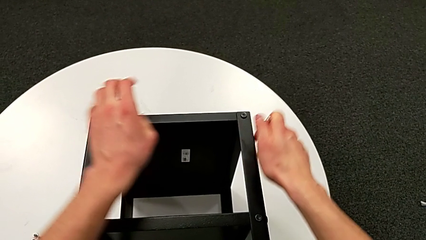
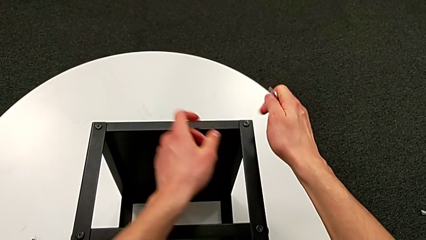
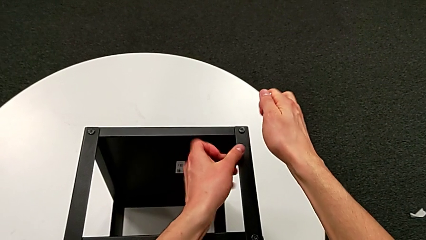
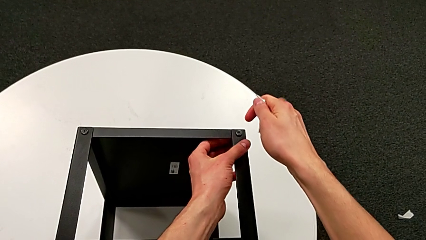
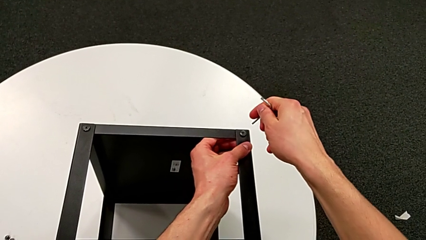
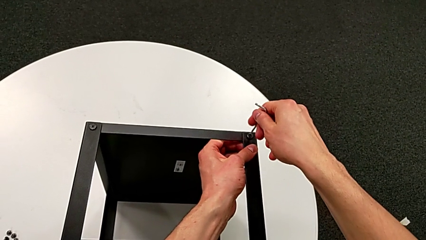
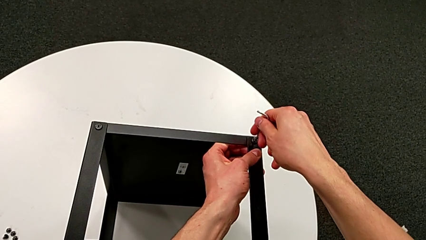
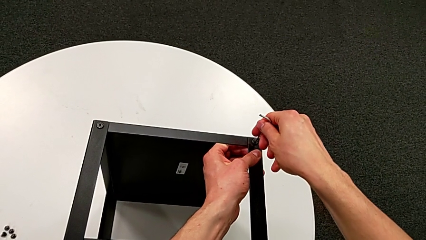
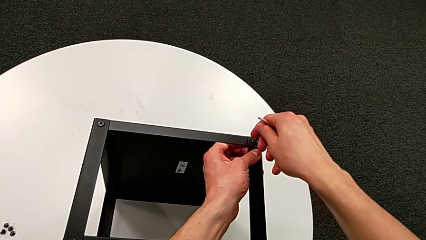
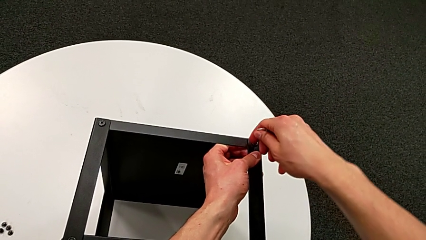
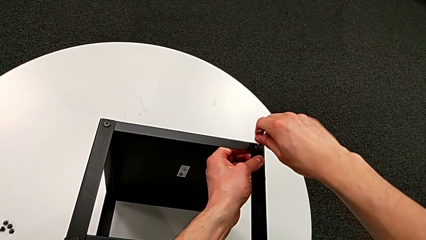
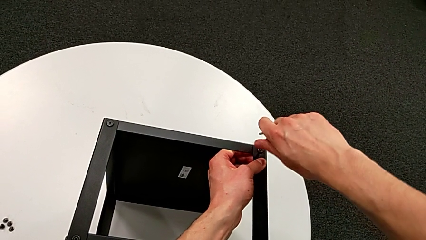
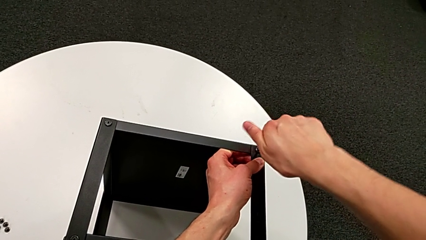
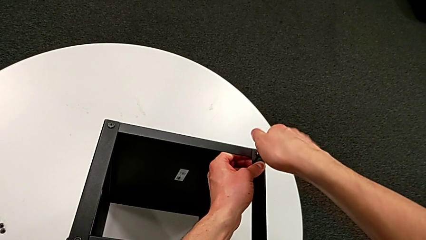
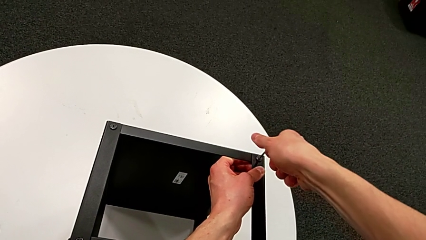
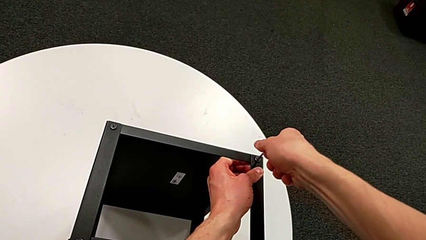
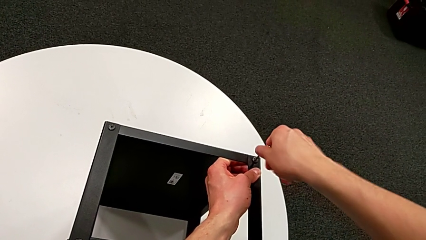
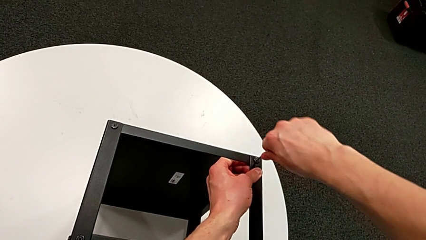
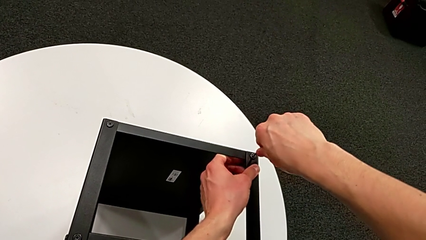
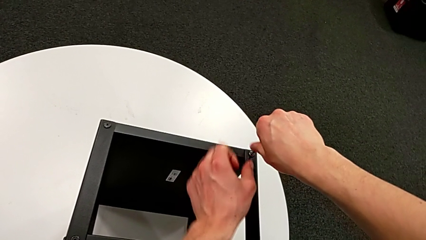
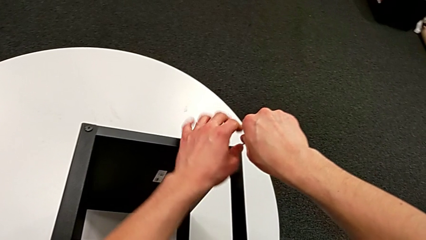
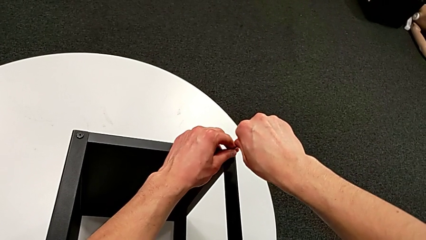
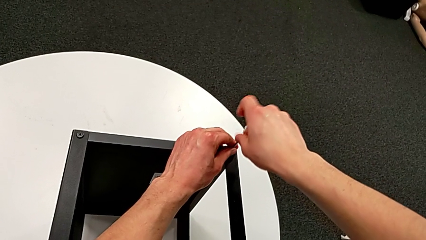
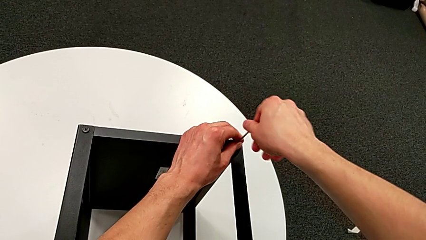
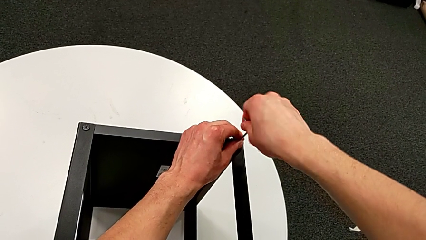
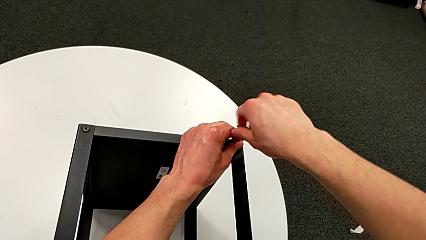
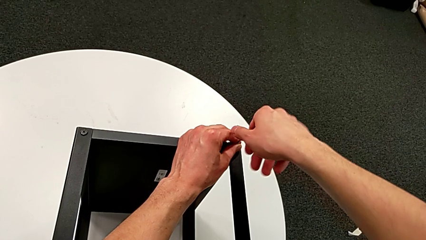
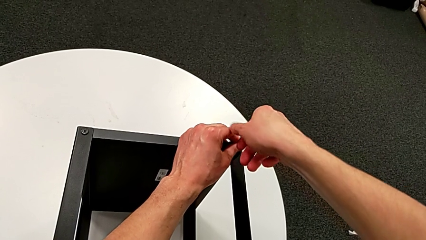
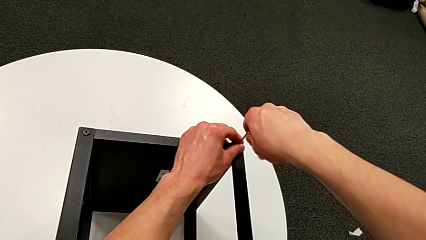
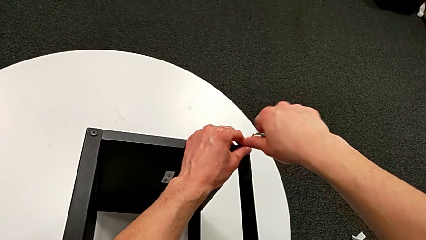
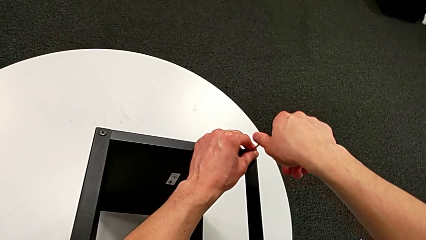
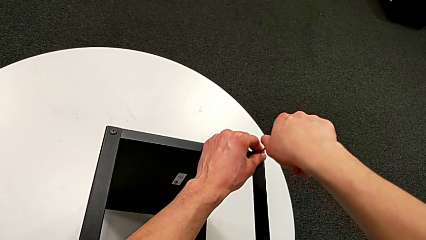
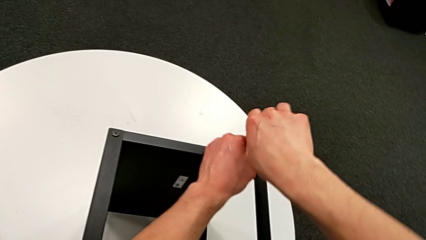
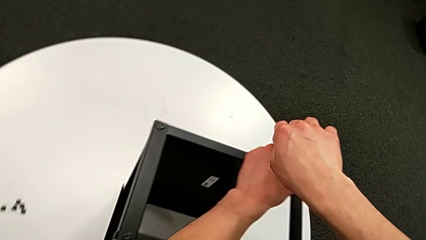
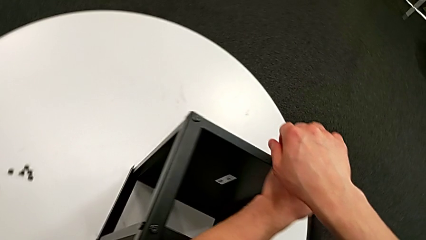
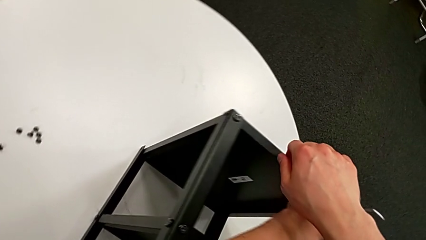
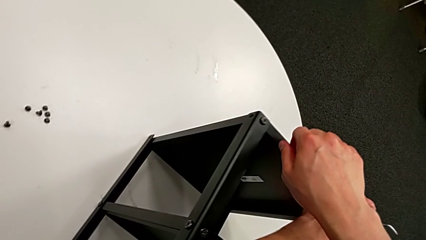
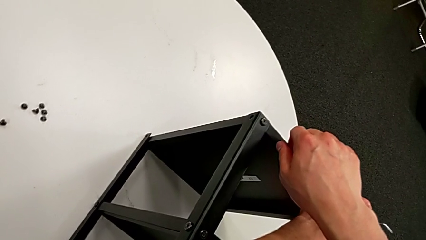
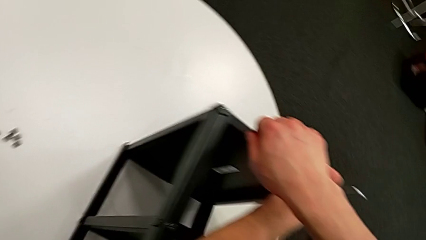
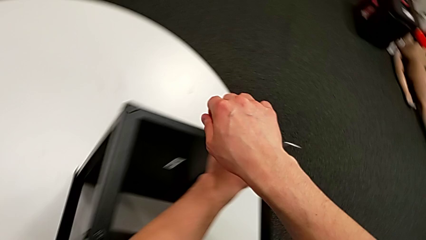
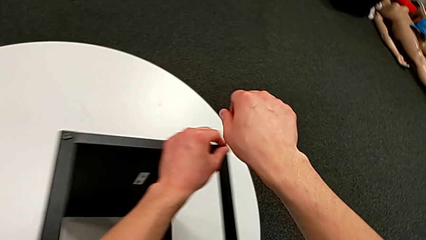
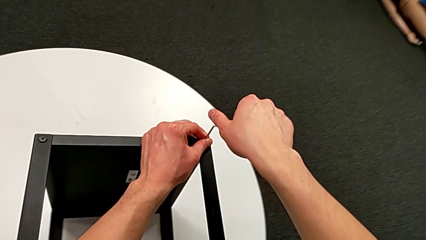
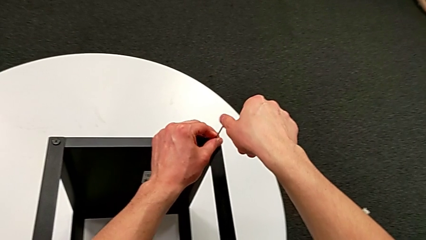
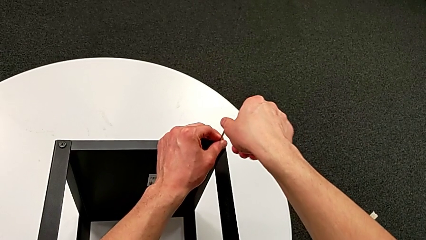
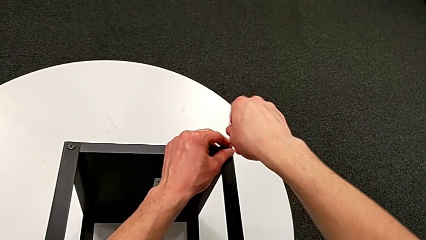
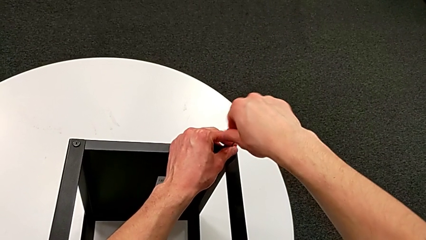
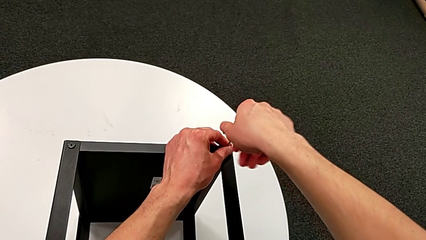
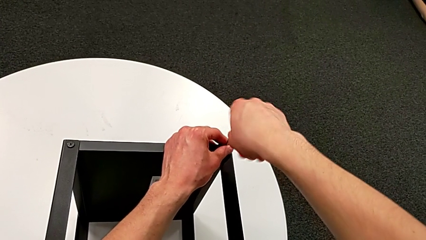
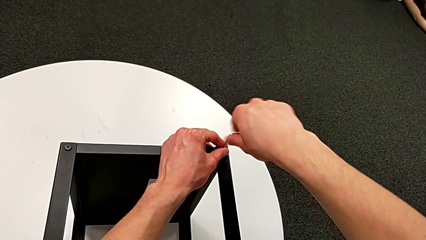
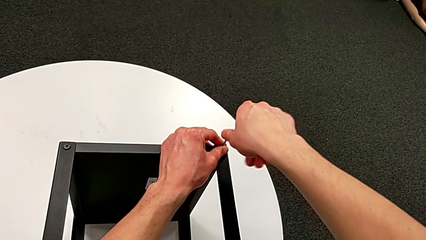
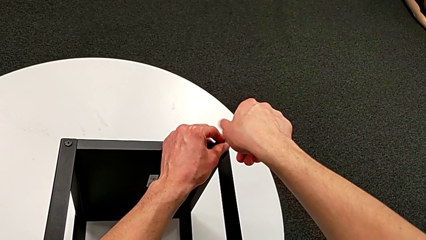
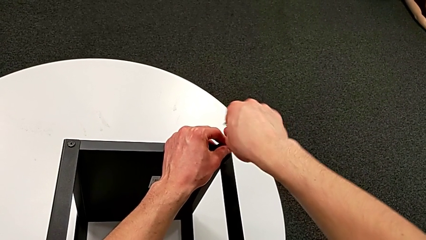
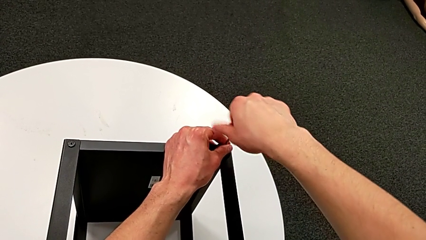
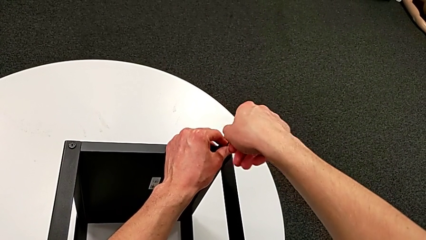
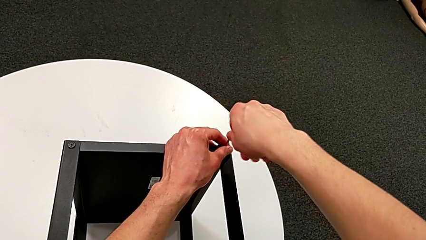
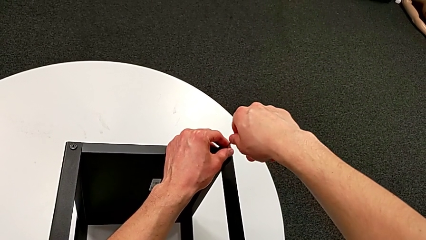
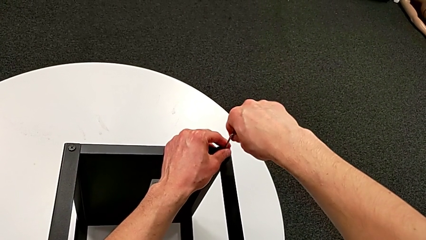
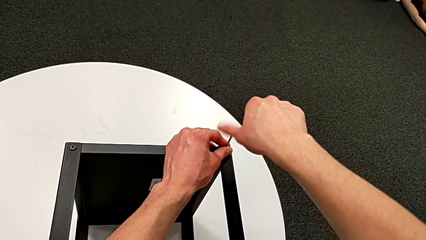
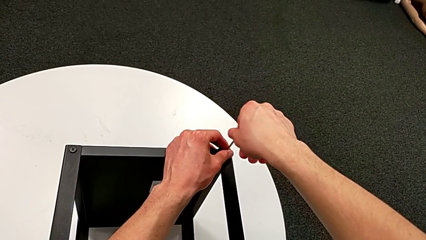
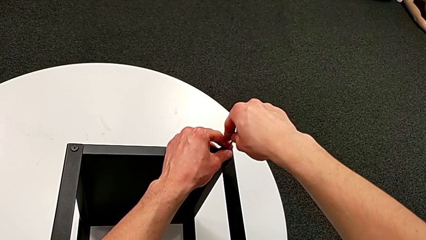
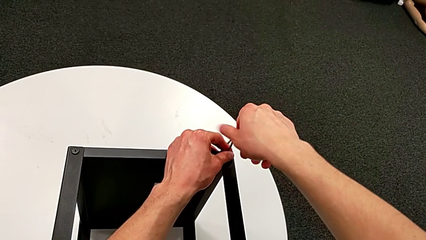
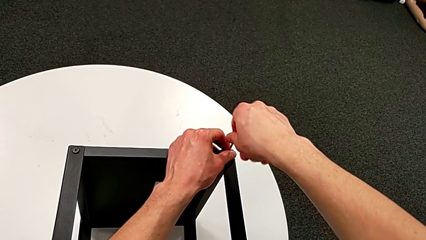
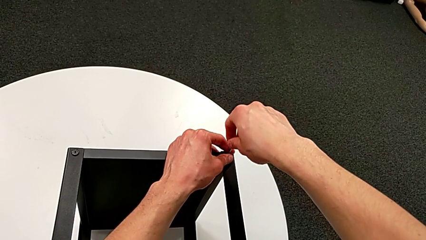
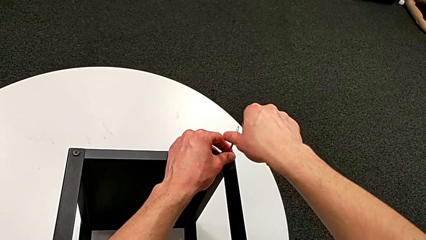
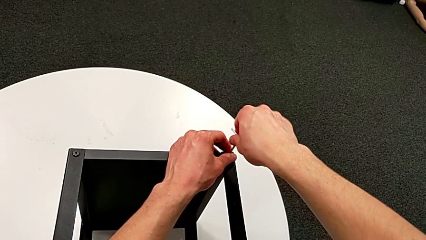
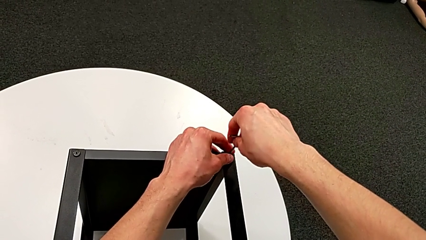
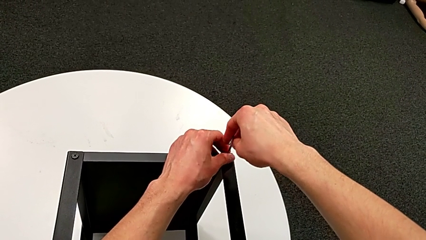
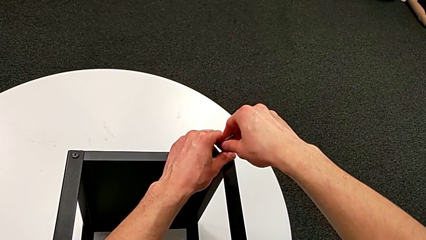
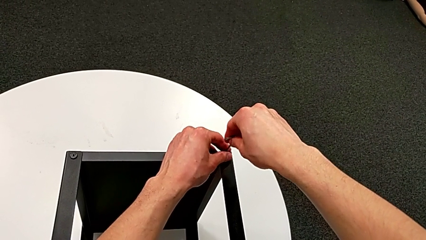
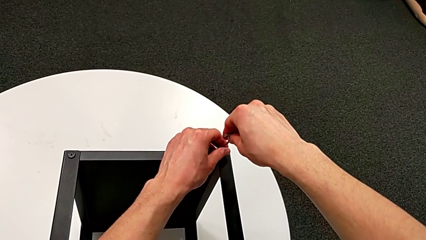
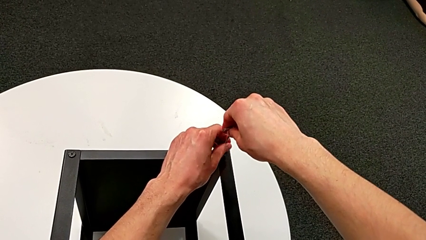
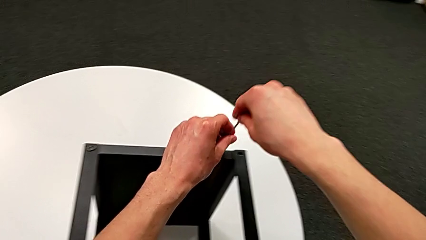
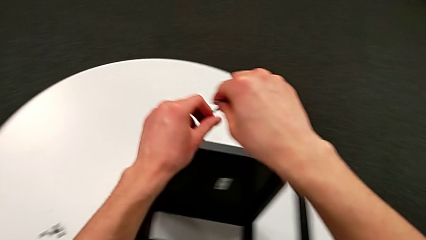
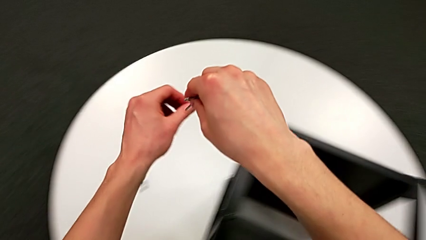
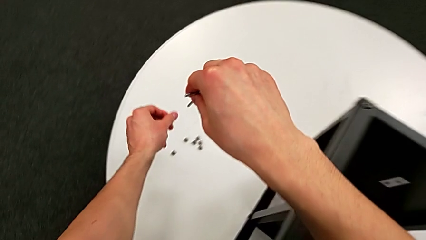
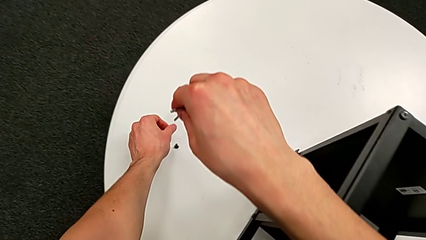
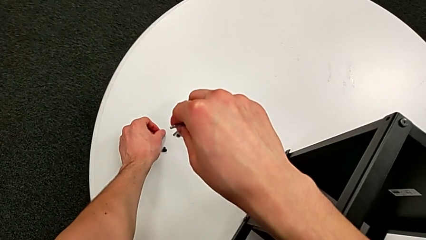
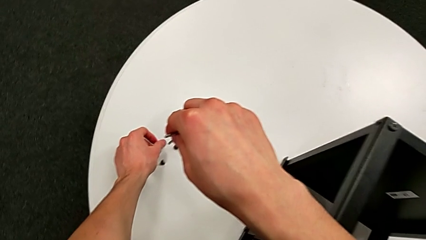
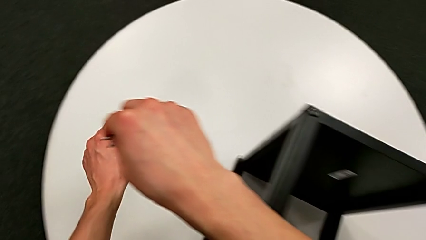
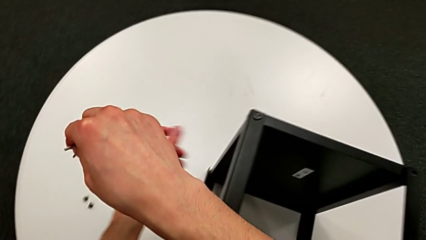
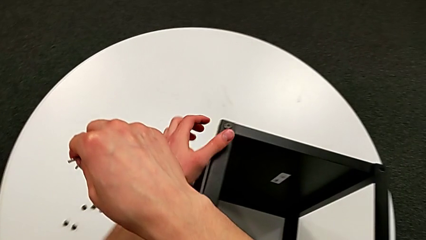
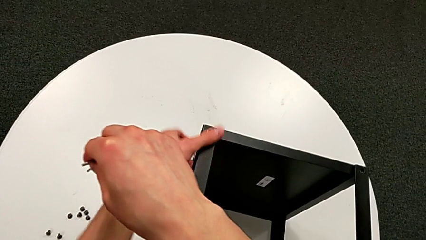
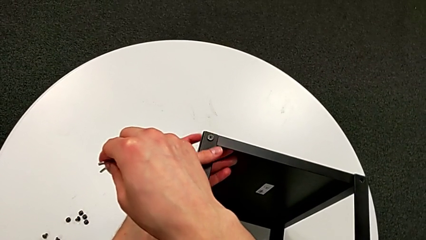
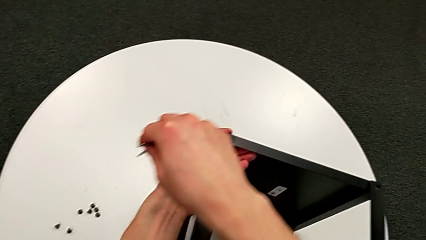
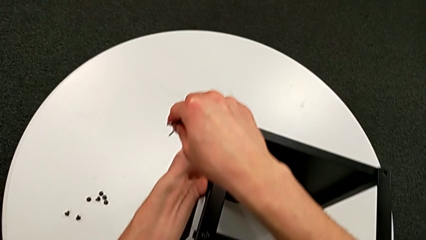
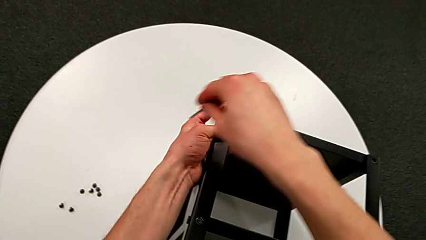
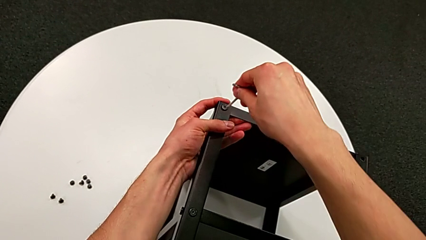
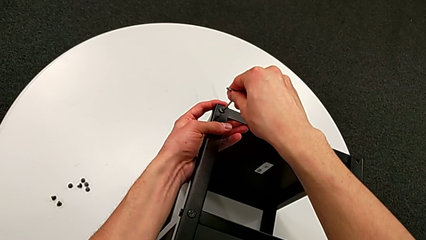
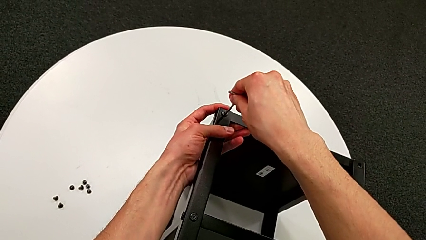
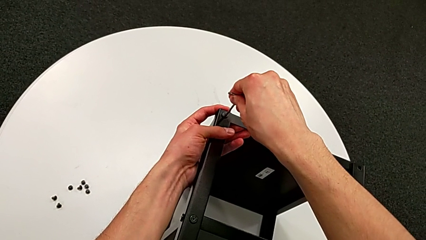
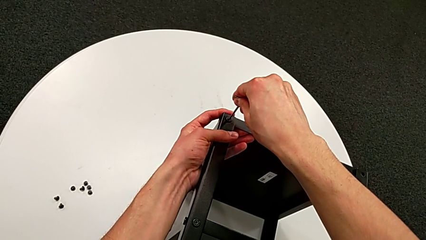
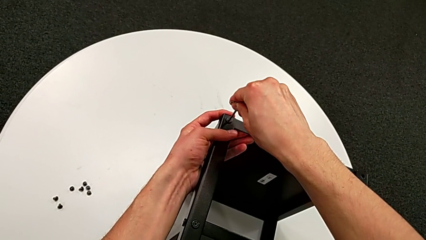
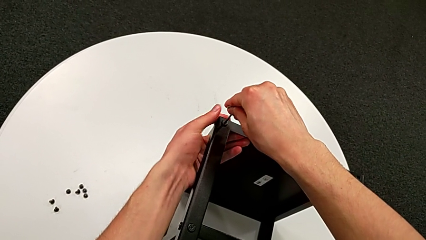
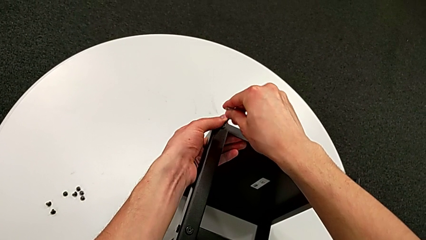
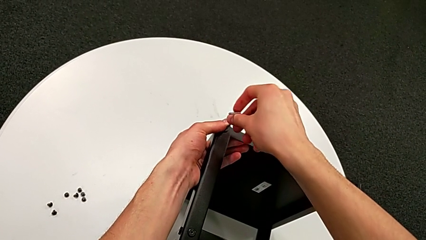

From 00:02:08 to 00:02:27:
The camera wearer is unscrewing the hex socket heads from the table. They insert the Allen wrench, unscrew the hex socket head, withdraw the Allen wrench, disassemble the hex socket head, place it and insert the Allen wrench.
